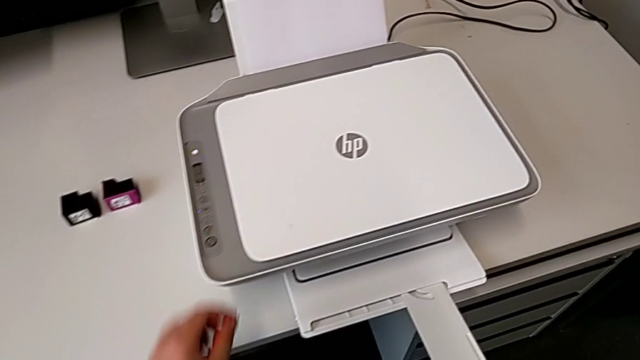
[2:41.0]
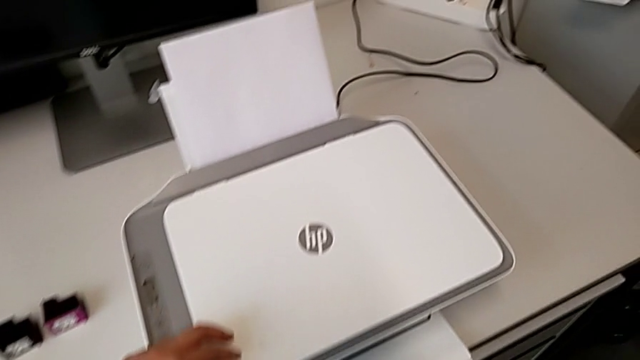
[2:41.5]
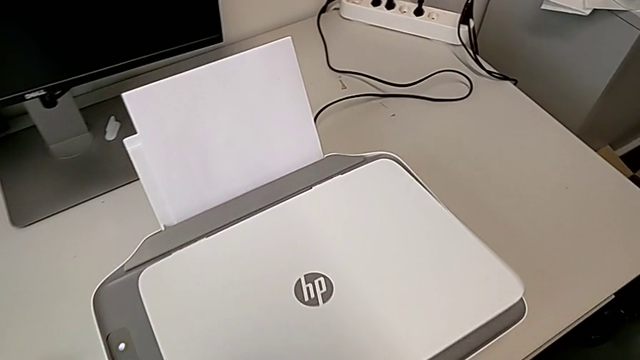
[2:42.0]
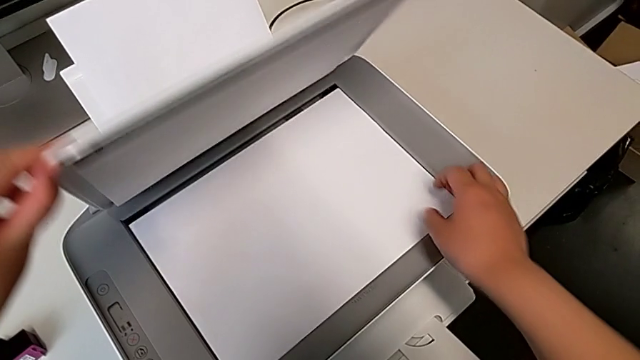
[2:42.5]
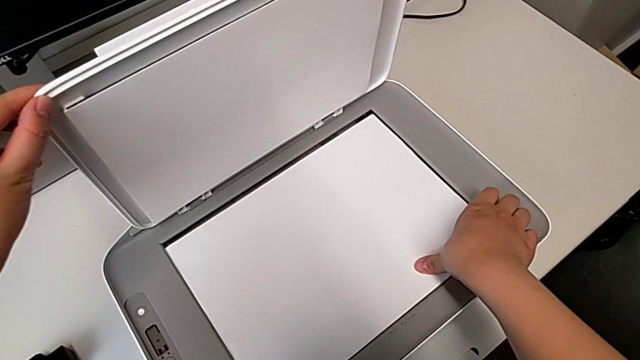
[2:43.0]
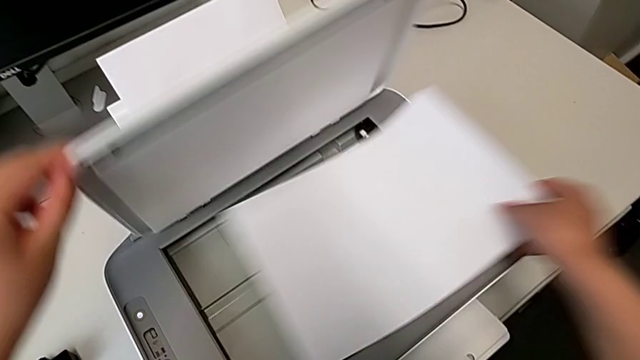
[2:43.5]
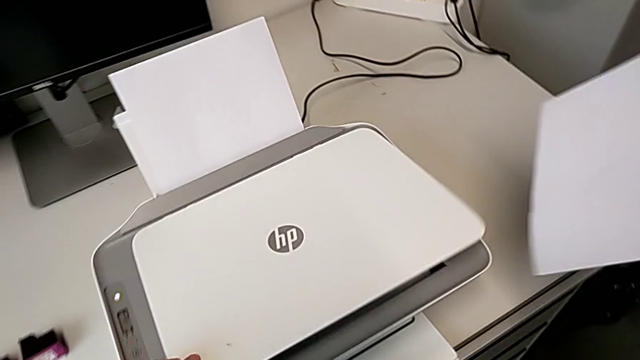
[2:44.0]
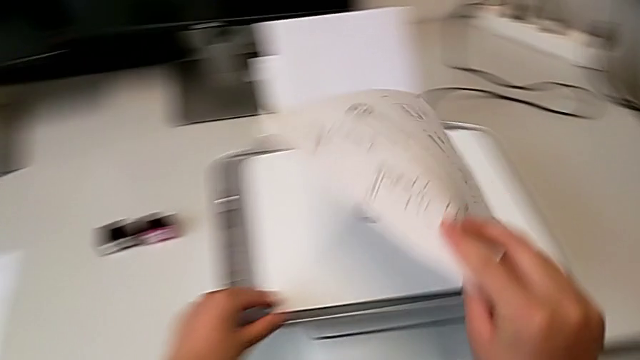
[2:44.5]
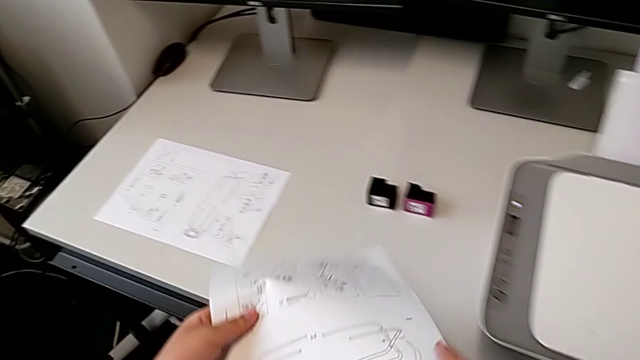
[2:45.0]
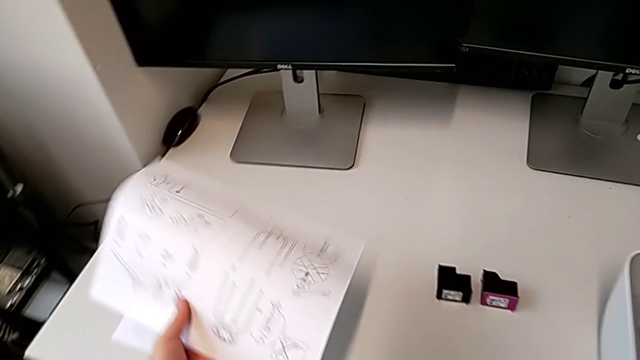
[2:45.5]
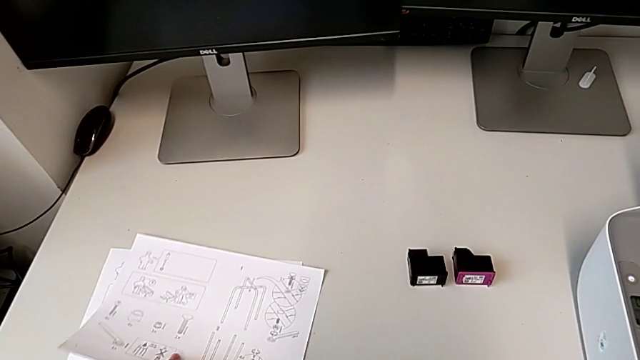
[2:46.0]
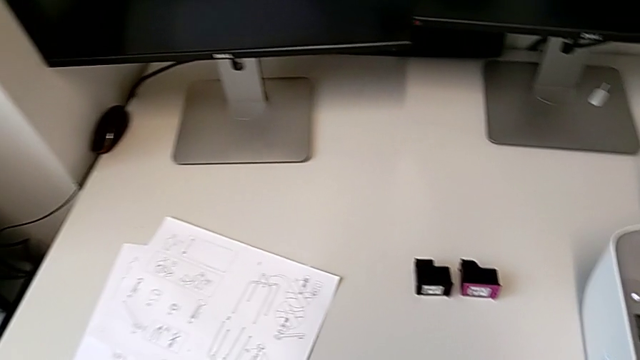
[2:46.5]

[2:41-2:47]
The camera wearer removes the black and white paper. They open the copy gate, grab the paper stack, close the copy gate and place the paper stack.

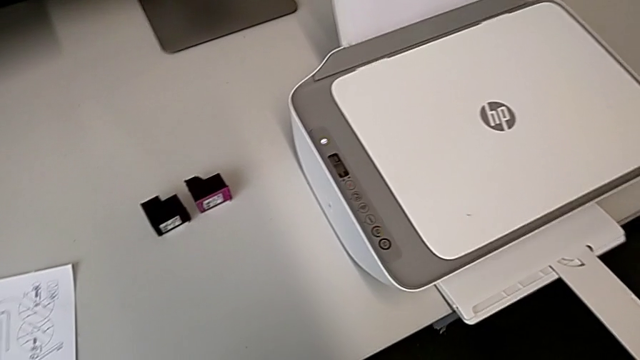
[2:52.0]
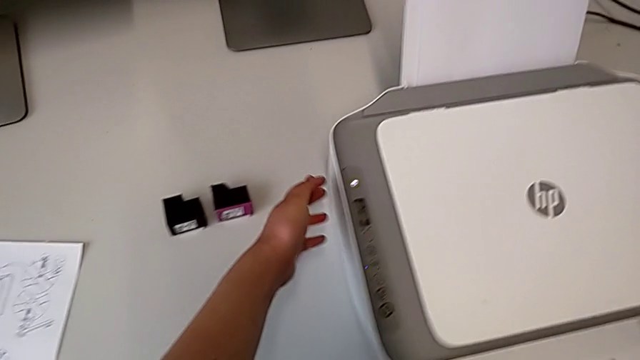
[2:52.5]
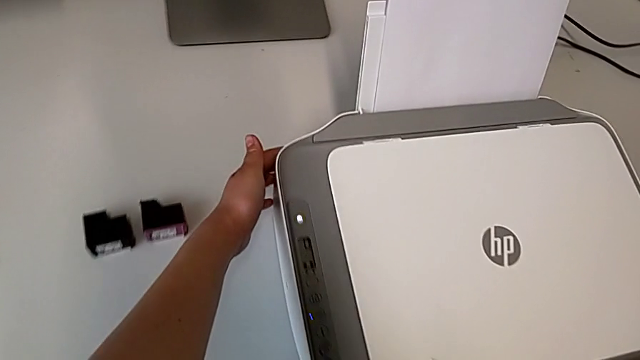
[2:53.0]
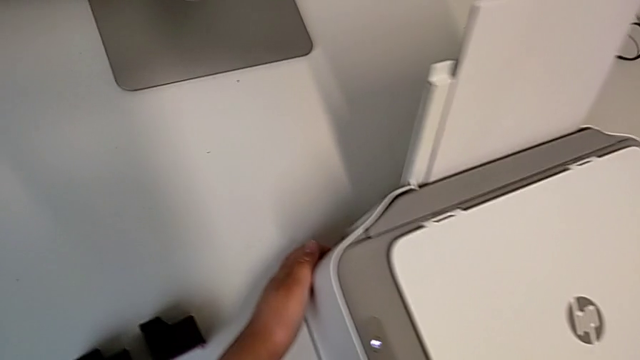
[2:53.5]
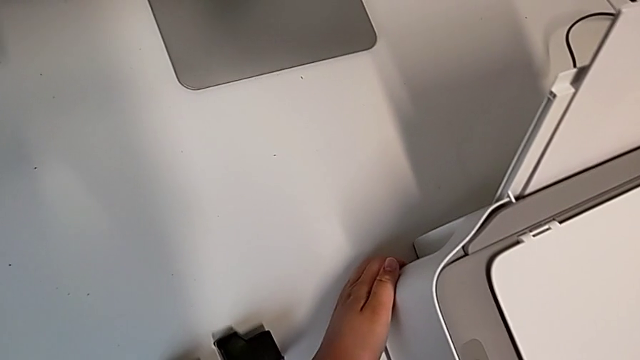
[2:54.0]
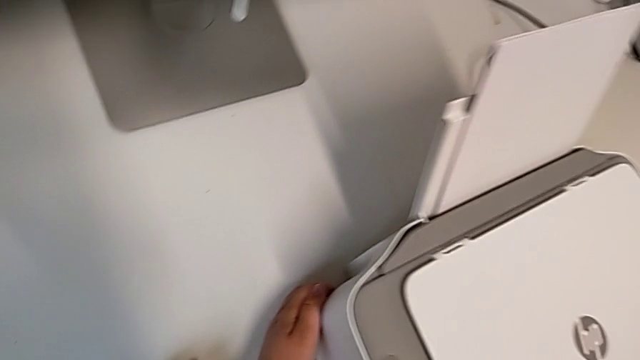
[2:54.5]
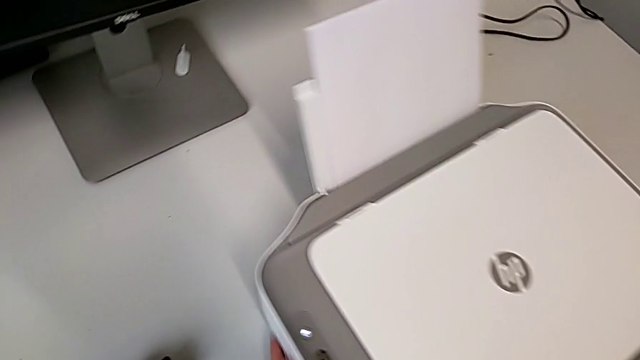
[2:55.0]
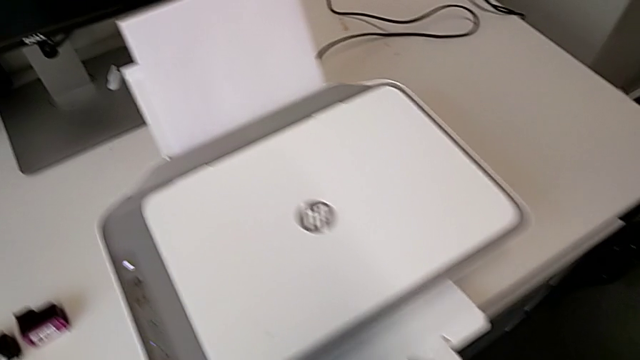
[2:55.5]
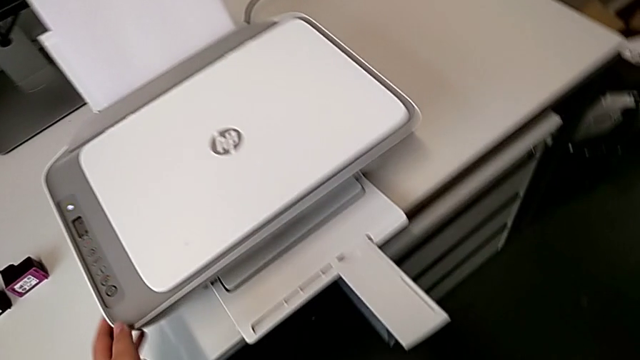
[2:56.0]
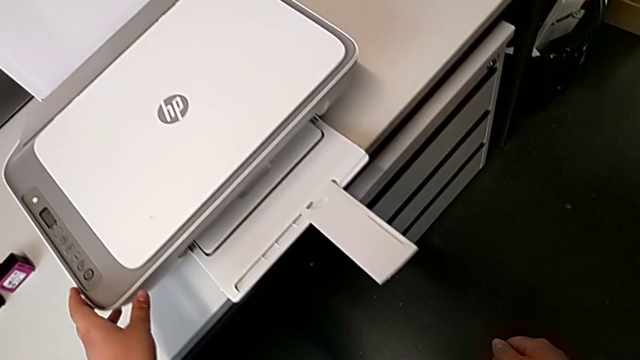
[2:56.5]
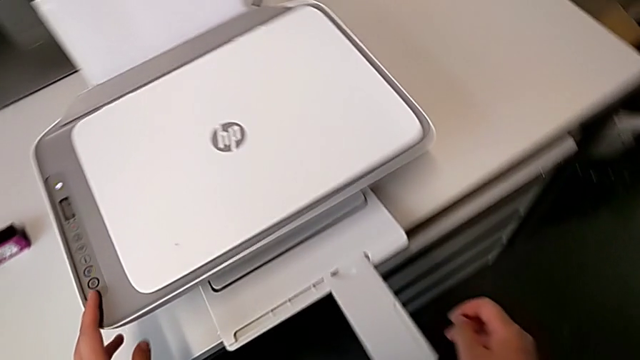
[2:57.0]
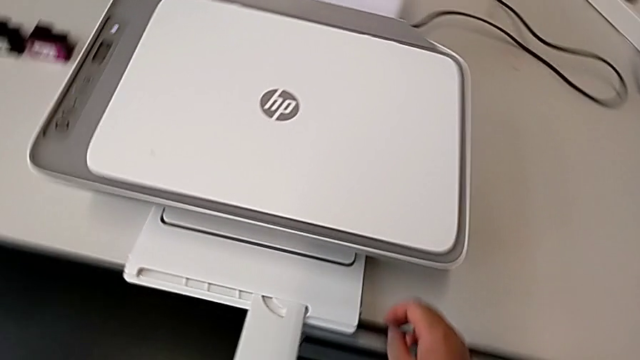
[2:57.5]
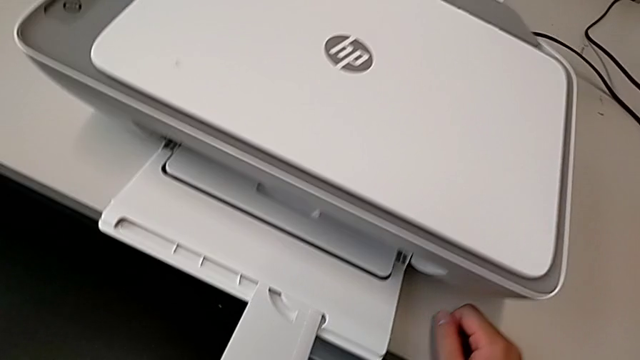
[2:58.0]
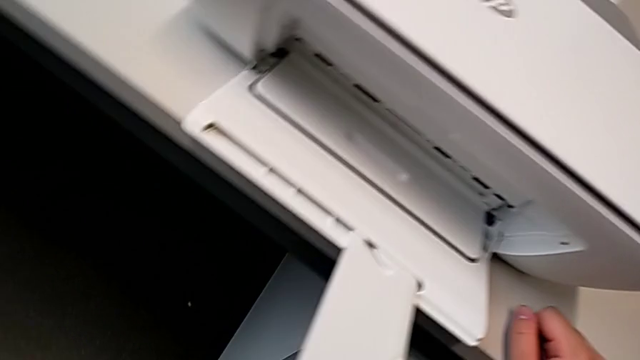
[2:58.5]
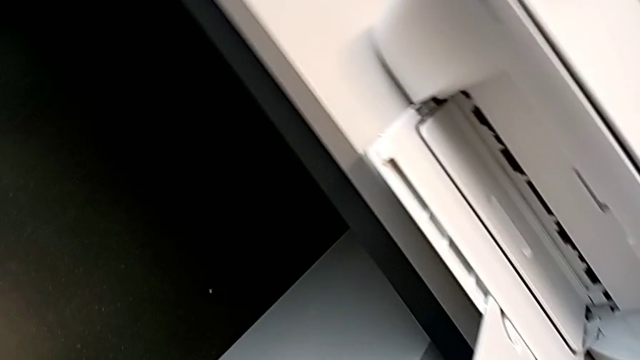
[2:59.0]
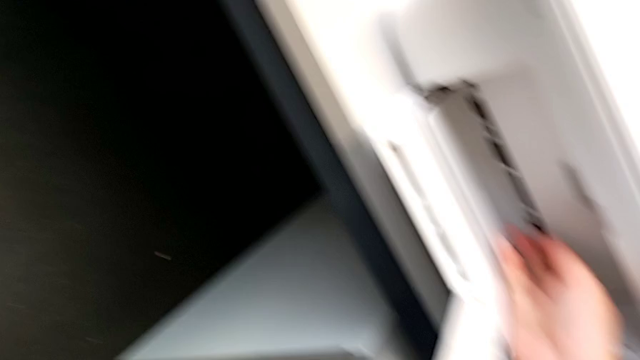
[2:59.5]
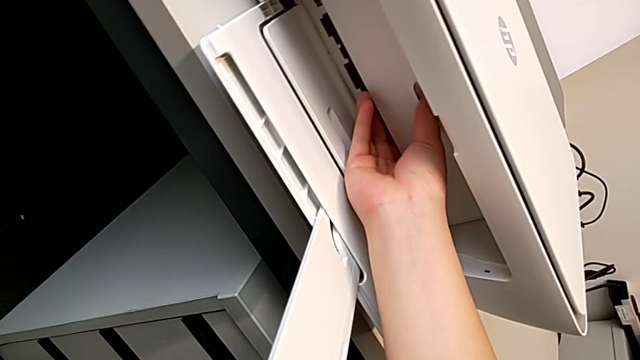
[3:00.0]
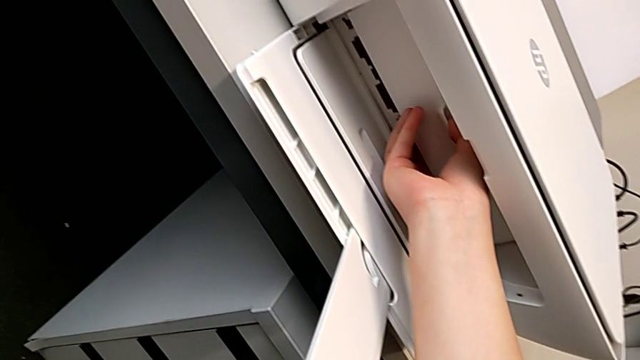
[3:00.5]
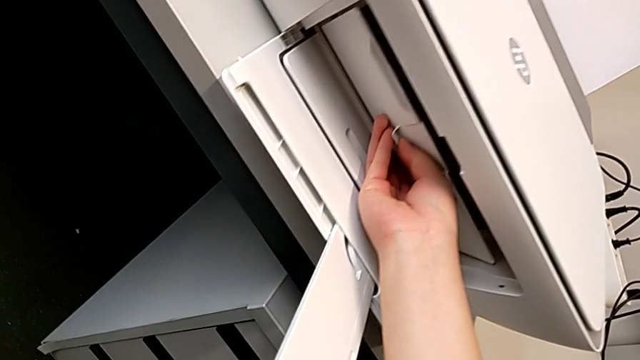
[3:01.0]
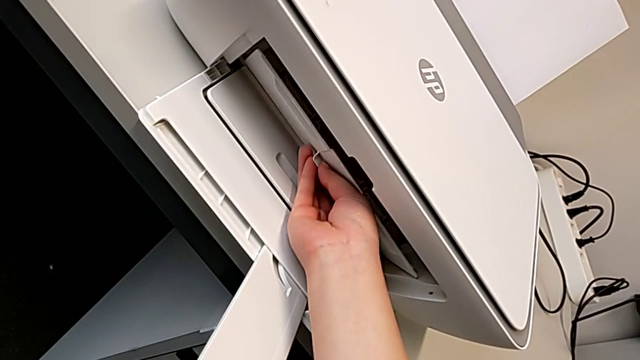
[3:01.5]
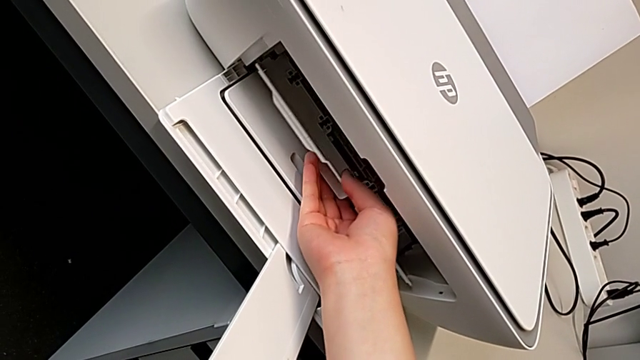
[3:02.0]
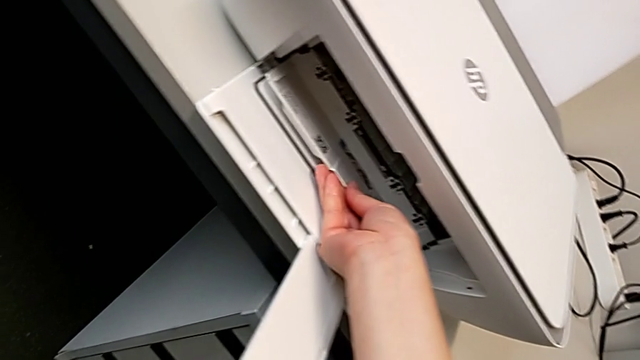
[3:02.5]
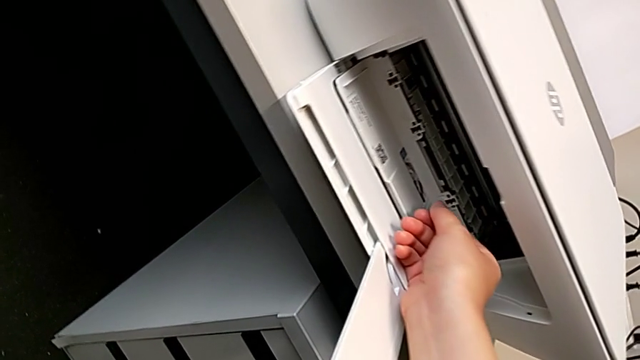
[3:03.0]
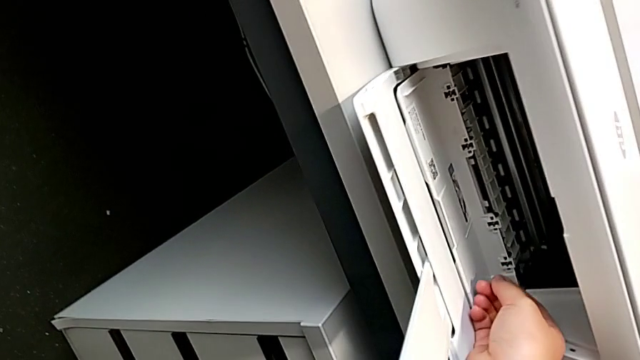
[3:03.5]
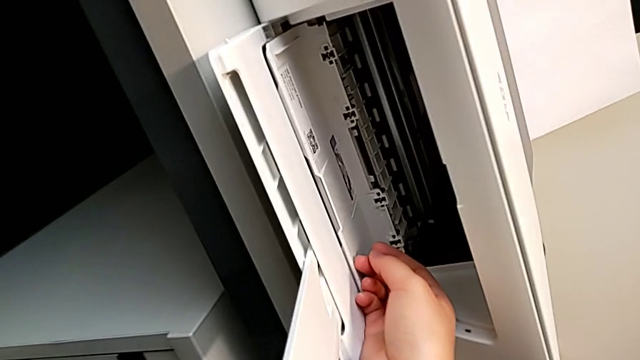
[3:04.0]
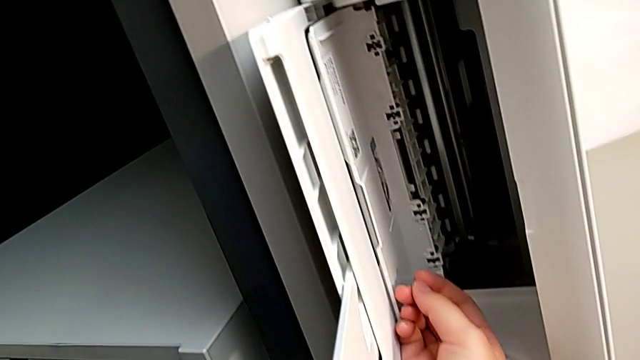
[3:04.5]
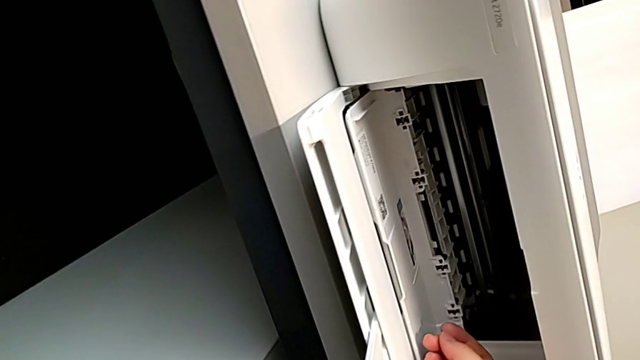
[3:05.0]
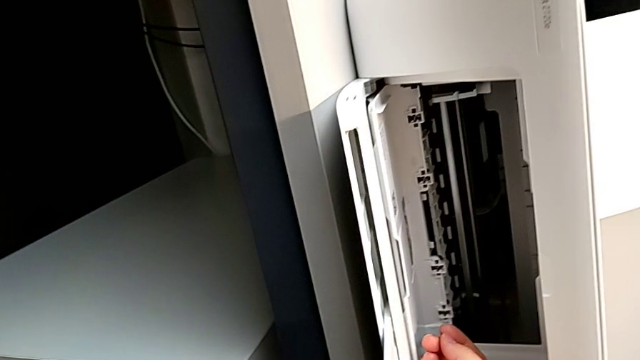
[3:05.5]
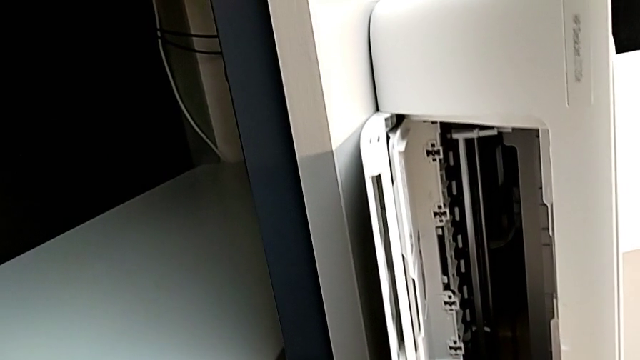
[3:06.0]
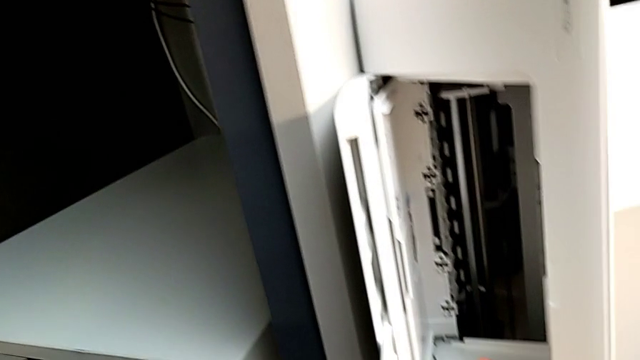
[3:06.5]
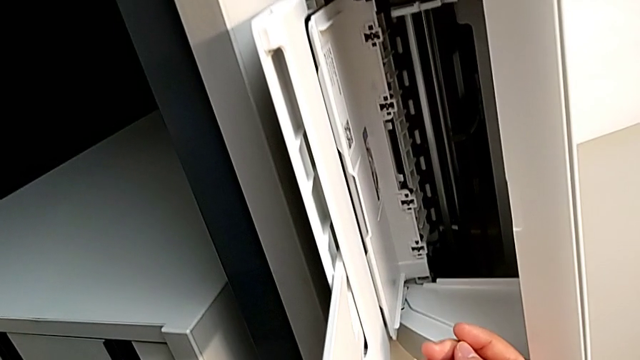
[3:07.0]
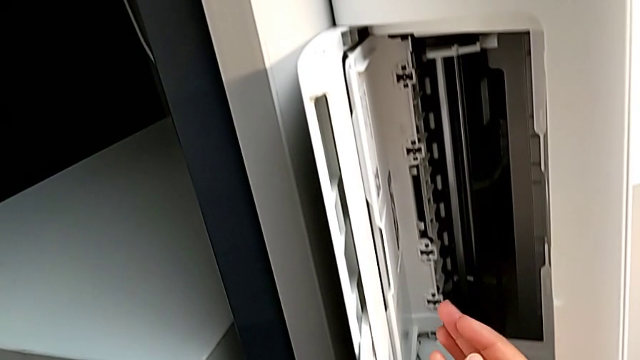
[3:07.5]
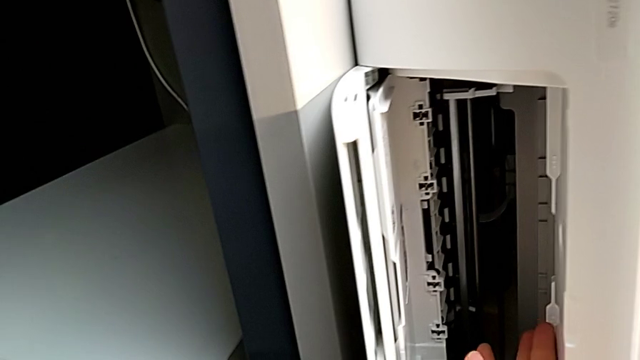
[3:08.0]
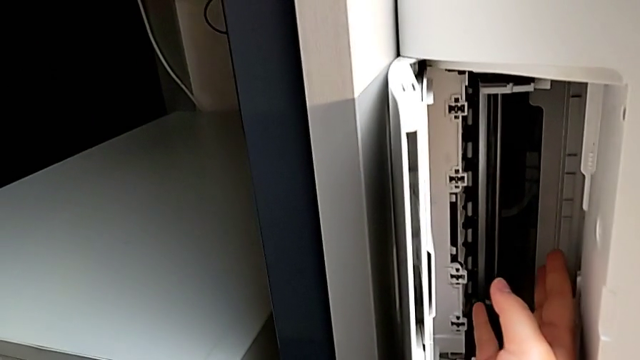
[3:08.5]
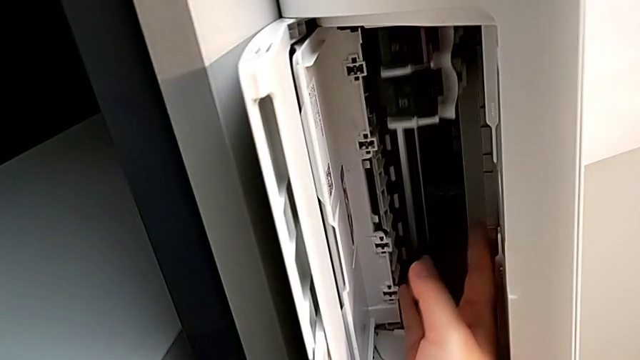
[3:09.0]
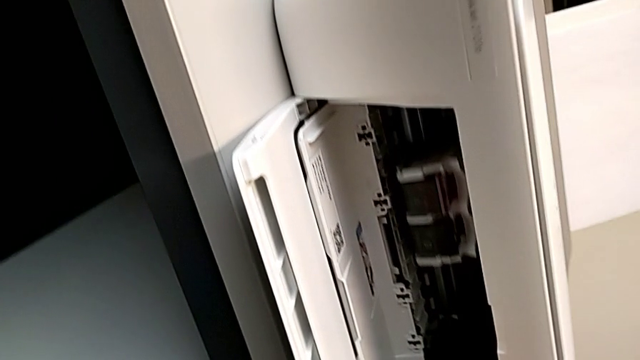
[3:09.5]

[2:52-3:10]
The camera wearer is exchanging the color ink cartridge. They grab the cartridge gate, pull it, open it and inspect the printer inside.
